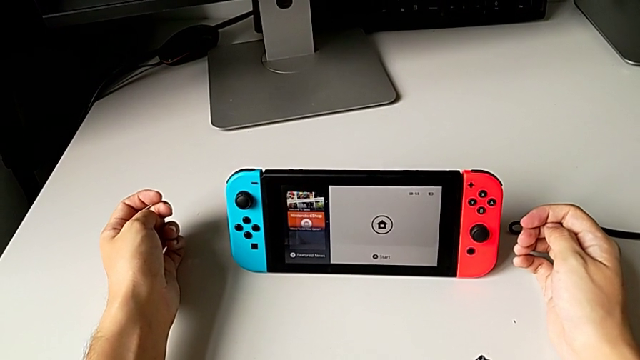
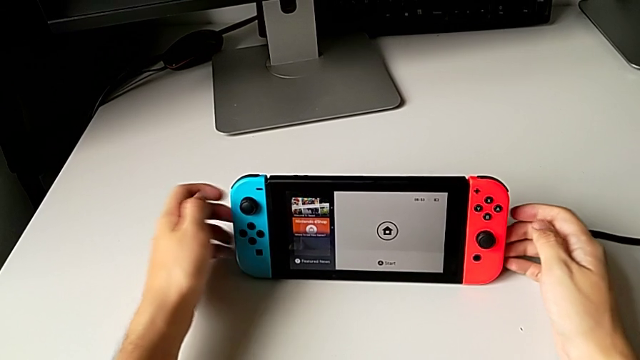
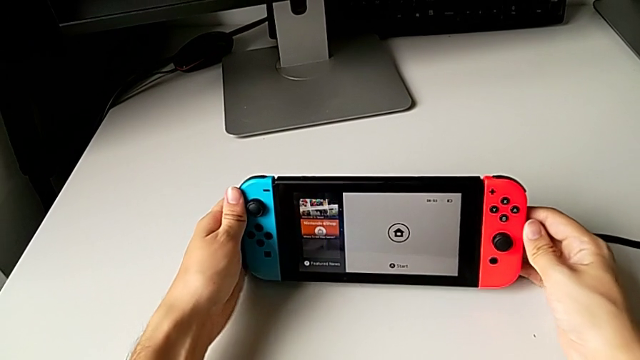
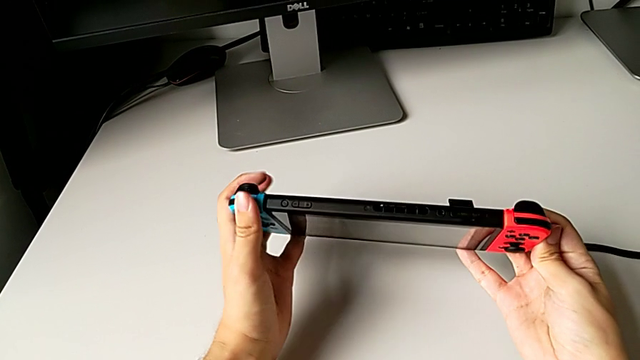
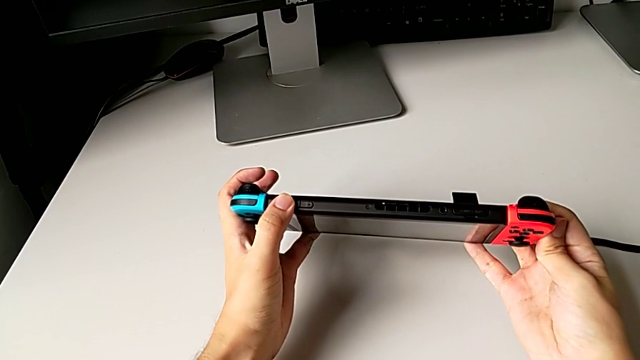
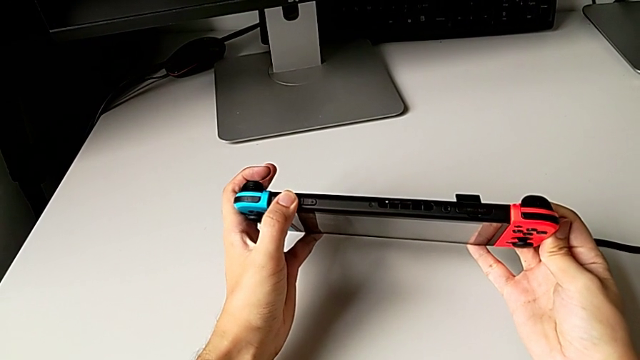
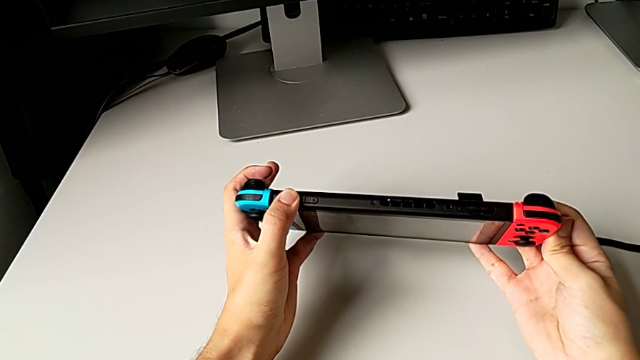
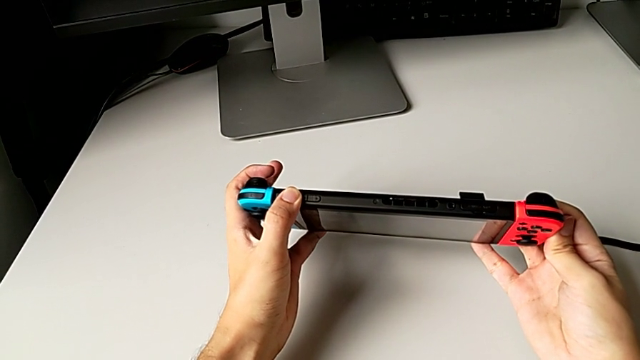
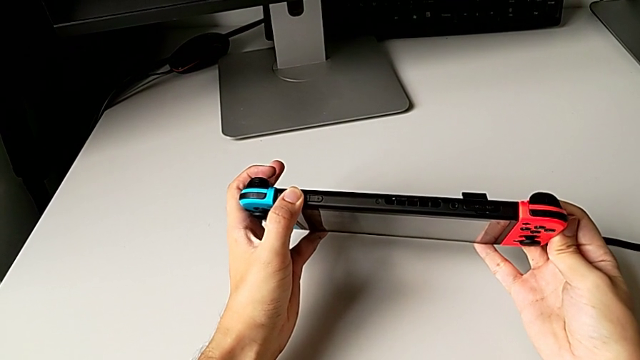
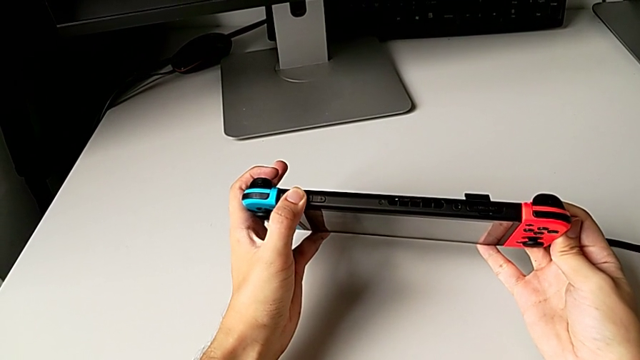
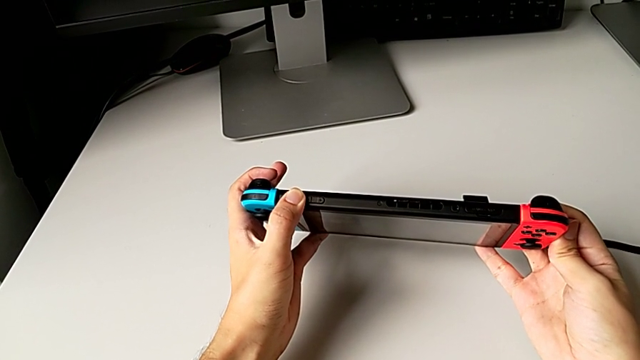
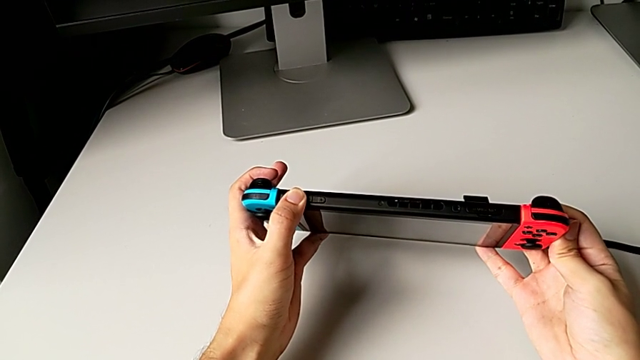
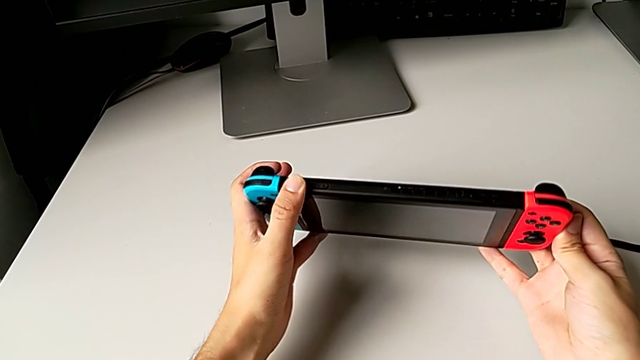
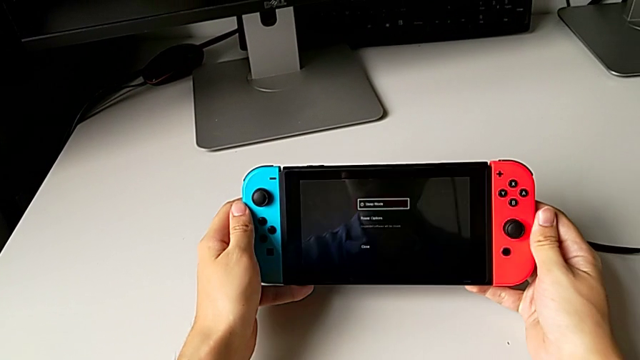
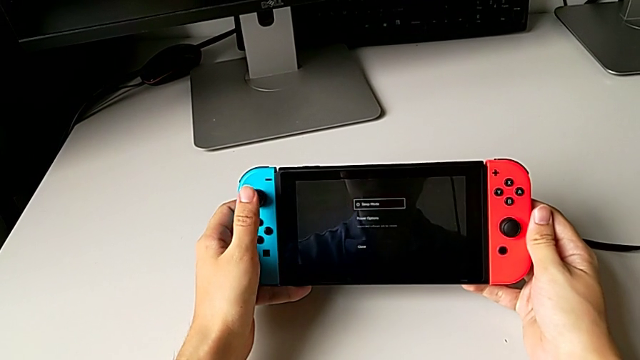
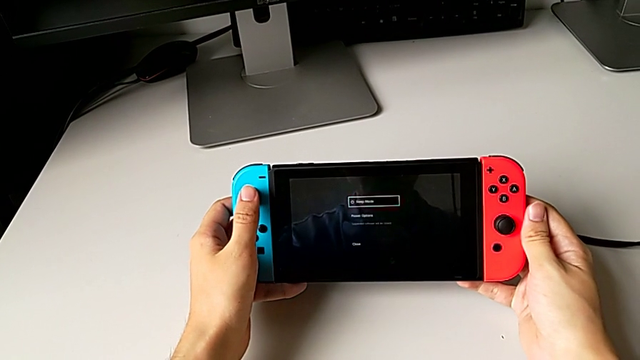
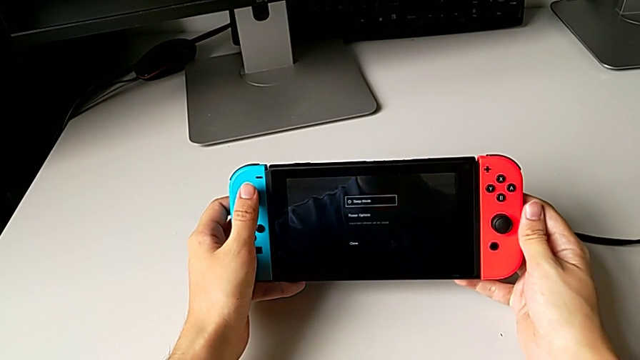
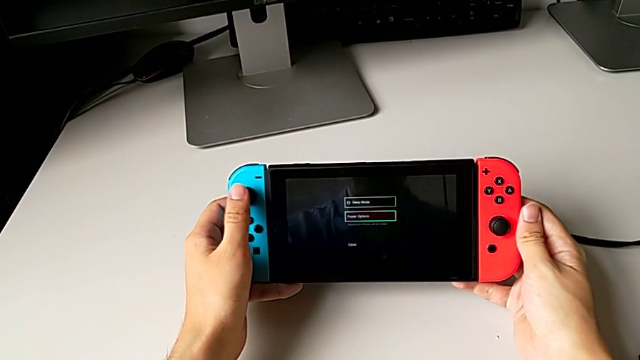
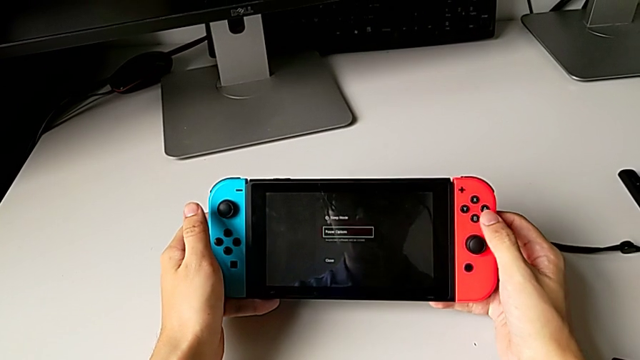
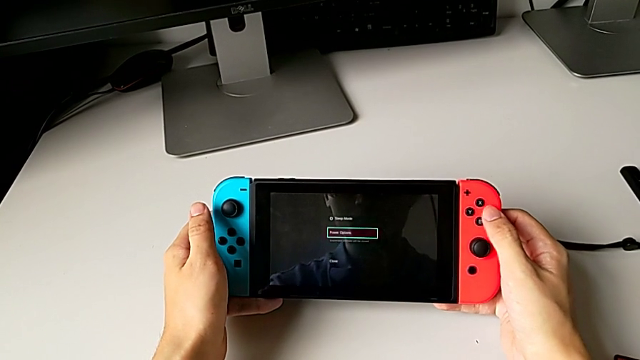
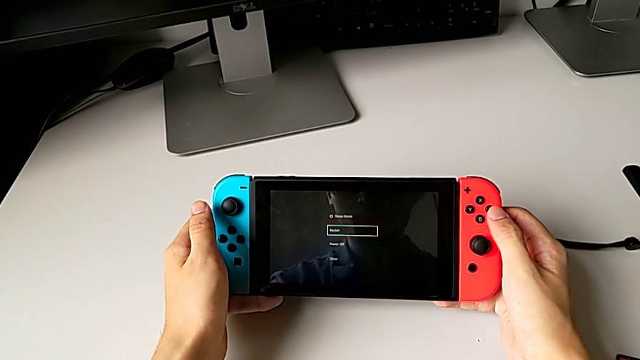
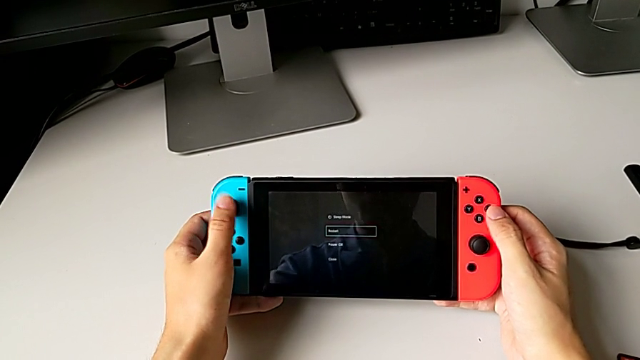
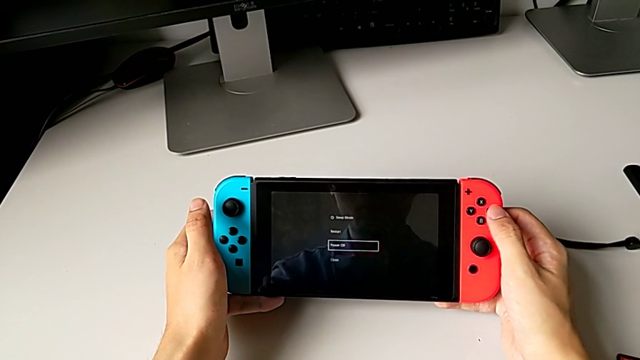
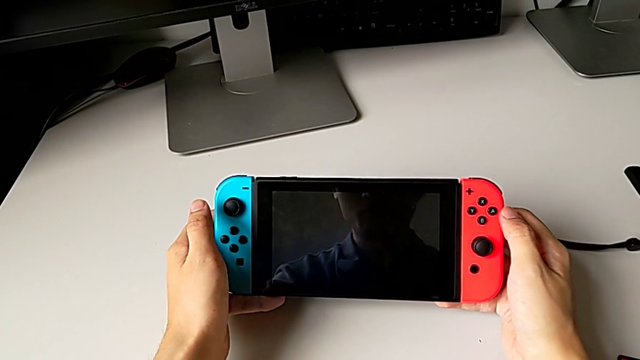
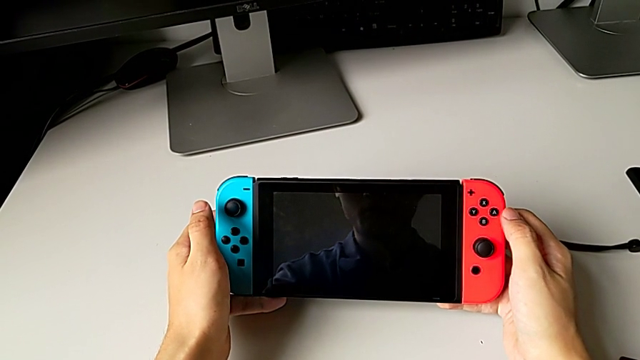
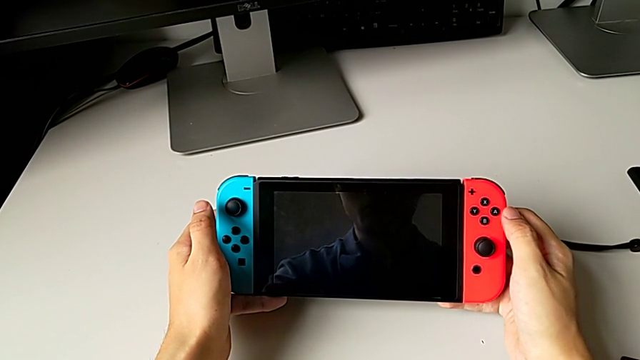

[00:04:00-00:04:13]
The camera wearer turns off the Nintendo Switch. They grab the Nintendo Switch, press the power button and grab the button.
